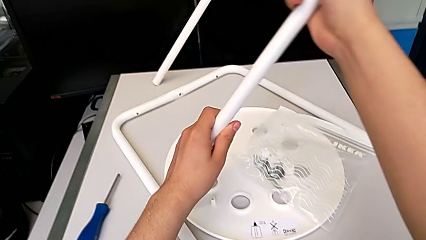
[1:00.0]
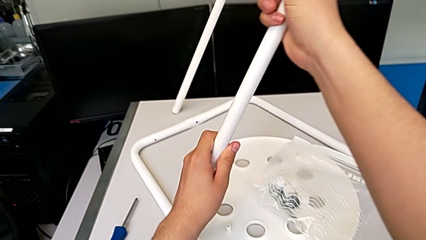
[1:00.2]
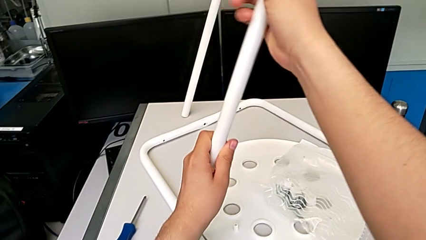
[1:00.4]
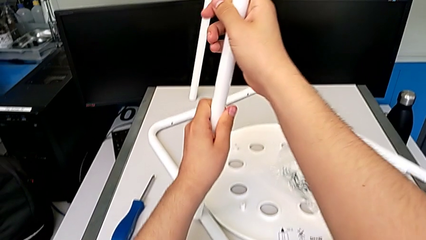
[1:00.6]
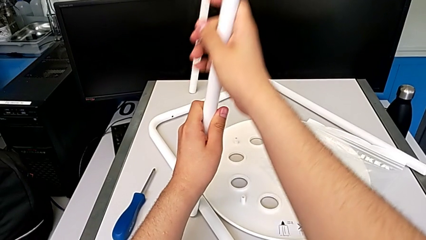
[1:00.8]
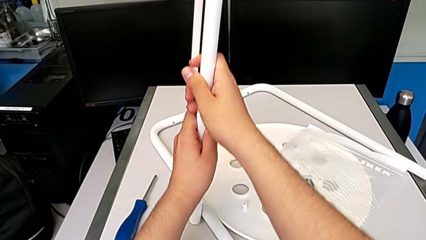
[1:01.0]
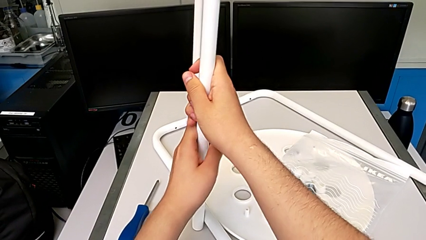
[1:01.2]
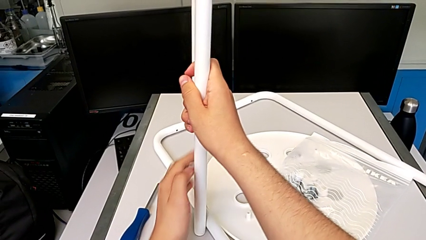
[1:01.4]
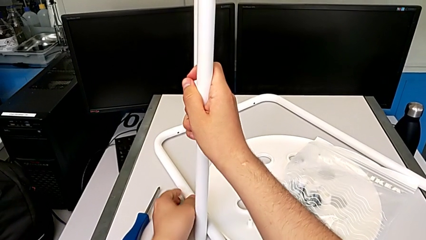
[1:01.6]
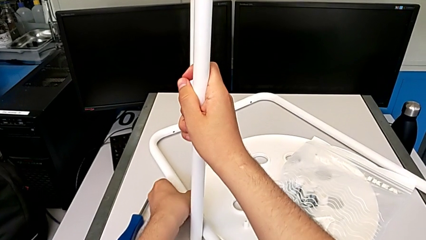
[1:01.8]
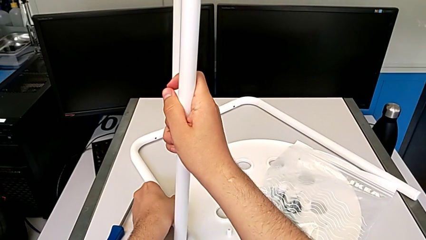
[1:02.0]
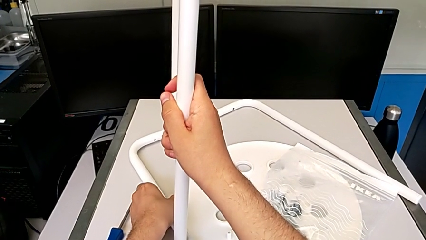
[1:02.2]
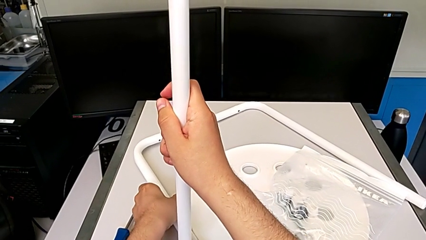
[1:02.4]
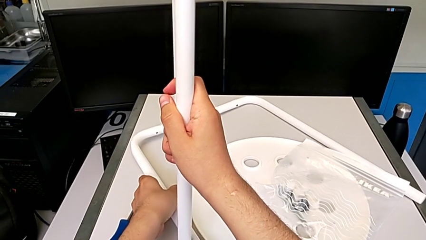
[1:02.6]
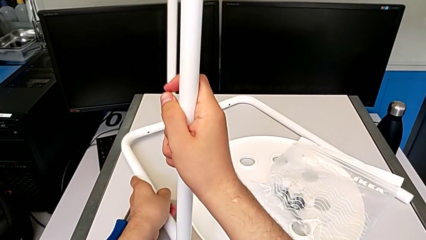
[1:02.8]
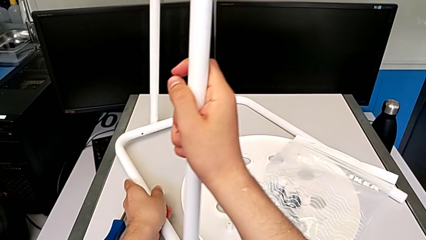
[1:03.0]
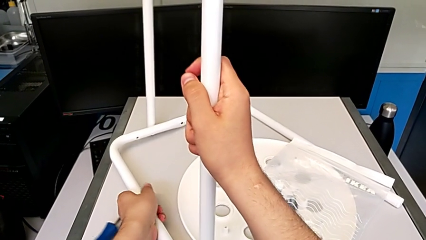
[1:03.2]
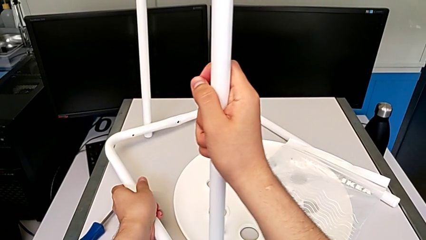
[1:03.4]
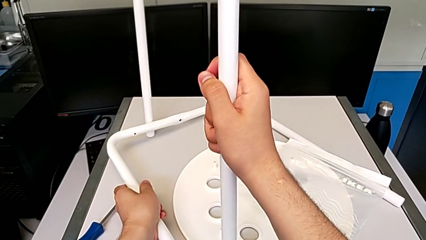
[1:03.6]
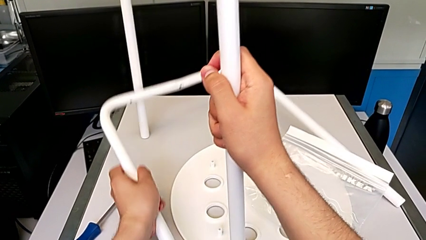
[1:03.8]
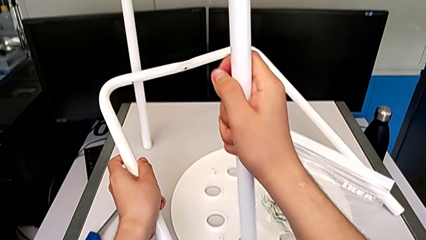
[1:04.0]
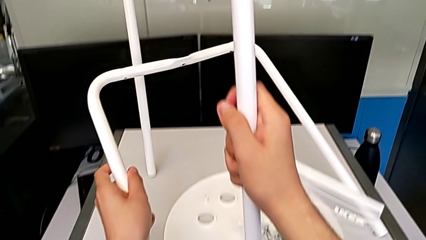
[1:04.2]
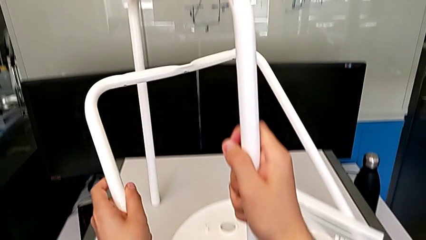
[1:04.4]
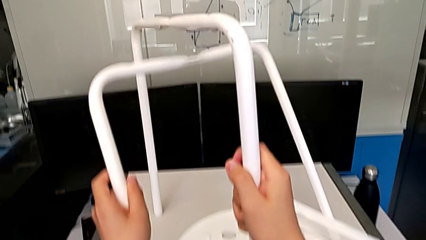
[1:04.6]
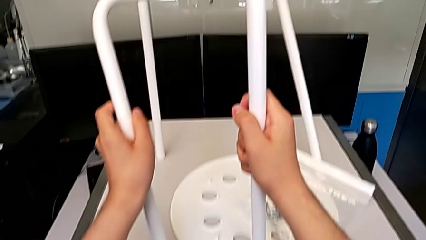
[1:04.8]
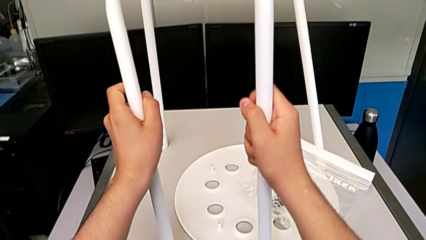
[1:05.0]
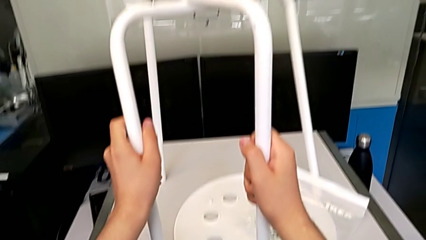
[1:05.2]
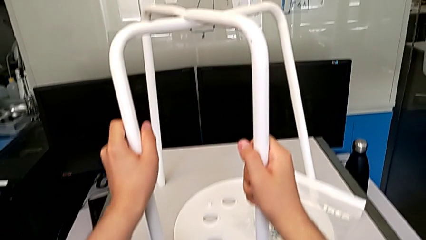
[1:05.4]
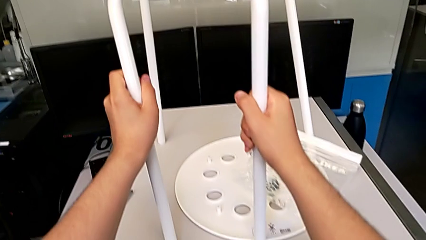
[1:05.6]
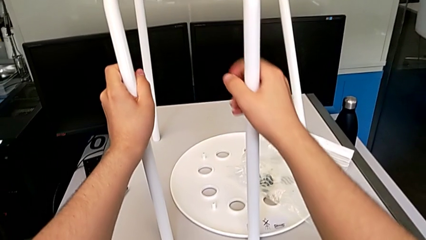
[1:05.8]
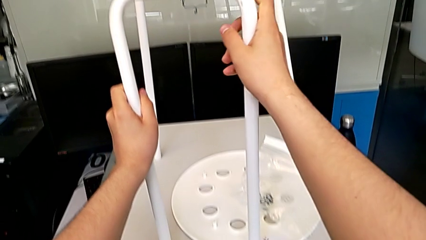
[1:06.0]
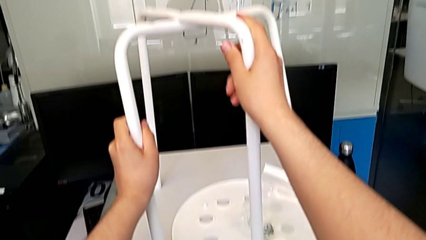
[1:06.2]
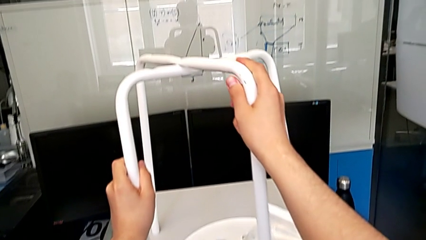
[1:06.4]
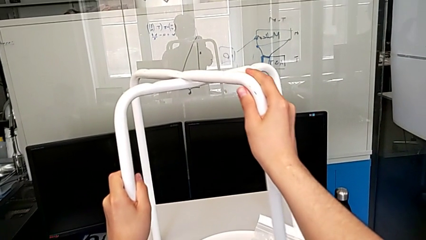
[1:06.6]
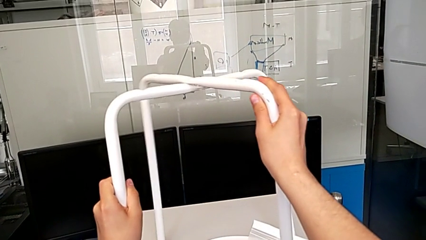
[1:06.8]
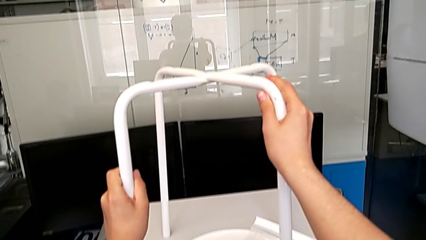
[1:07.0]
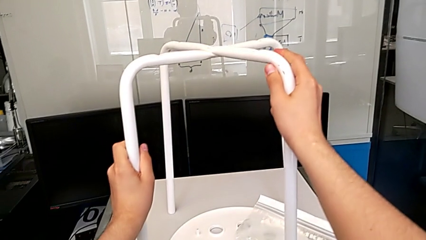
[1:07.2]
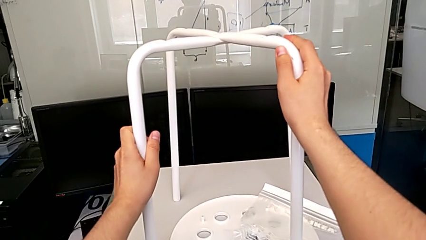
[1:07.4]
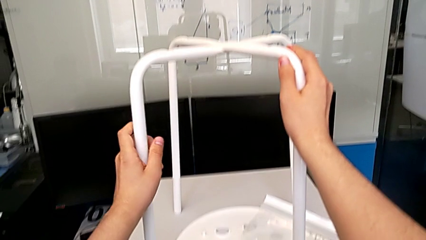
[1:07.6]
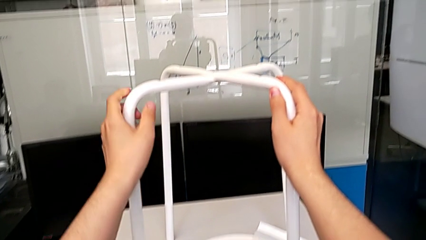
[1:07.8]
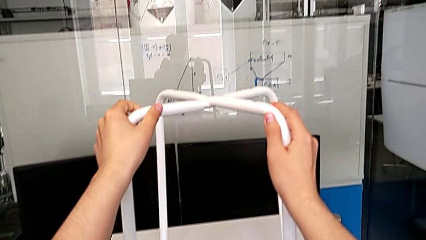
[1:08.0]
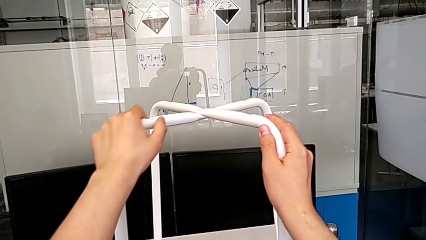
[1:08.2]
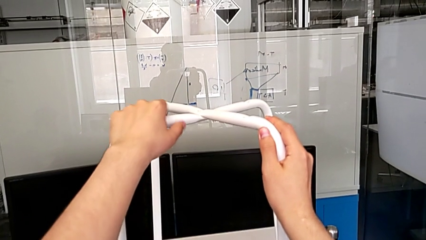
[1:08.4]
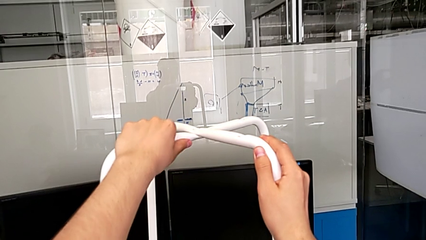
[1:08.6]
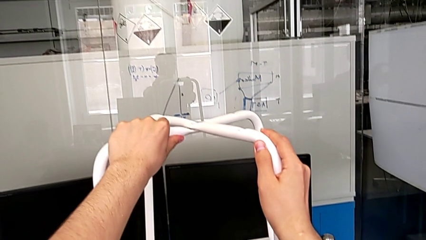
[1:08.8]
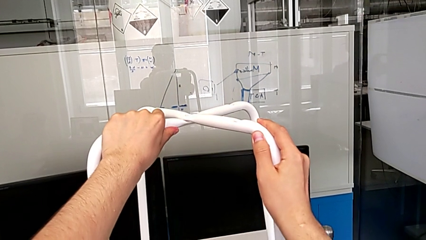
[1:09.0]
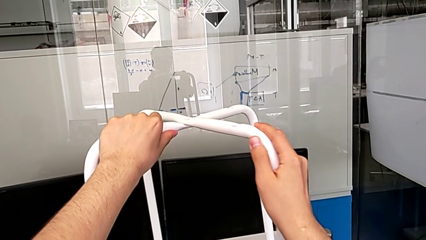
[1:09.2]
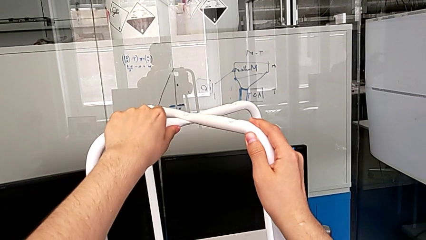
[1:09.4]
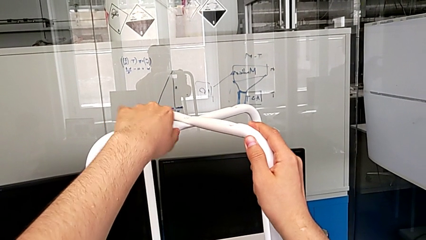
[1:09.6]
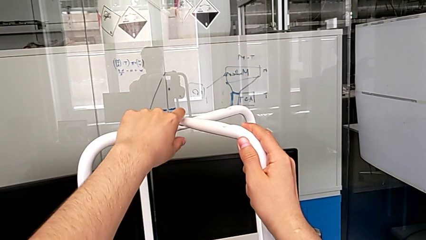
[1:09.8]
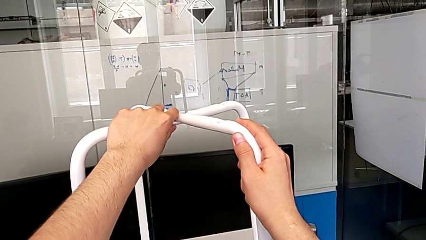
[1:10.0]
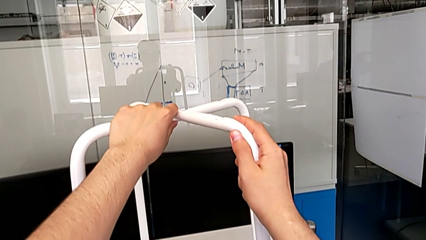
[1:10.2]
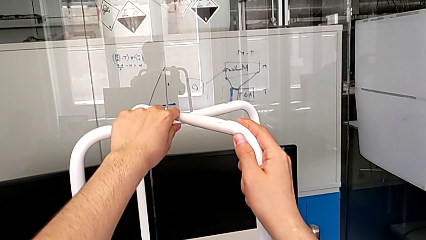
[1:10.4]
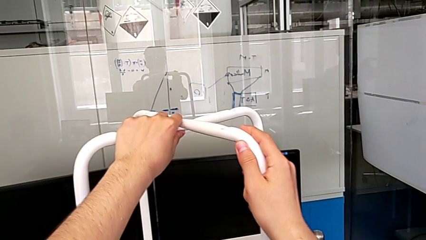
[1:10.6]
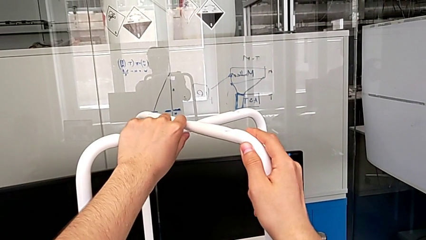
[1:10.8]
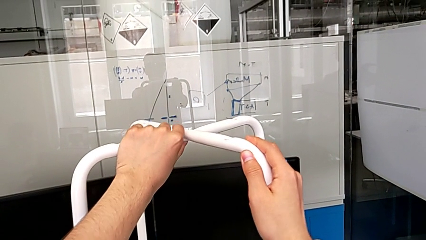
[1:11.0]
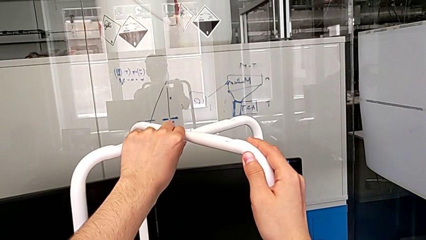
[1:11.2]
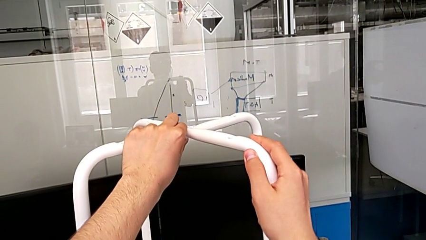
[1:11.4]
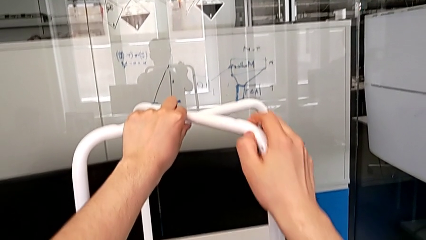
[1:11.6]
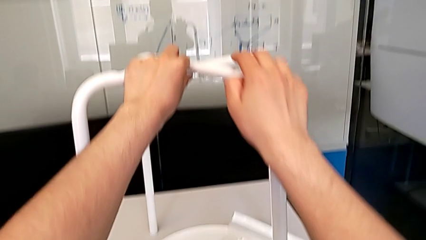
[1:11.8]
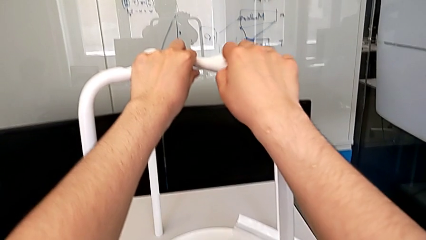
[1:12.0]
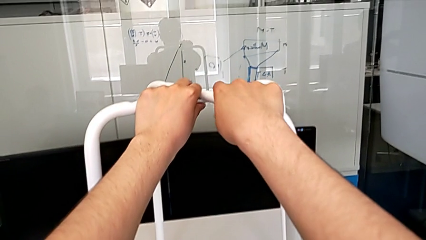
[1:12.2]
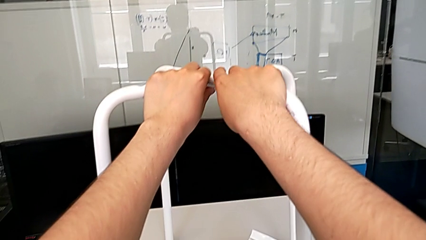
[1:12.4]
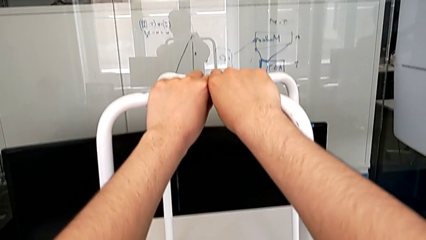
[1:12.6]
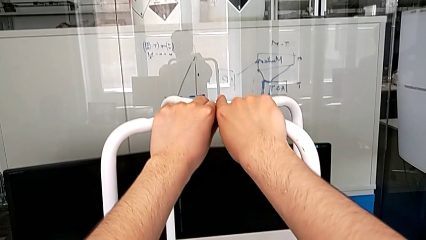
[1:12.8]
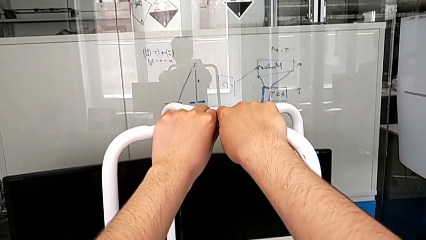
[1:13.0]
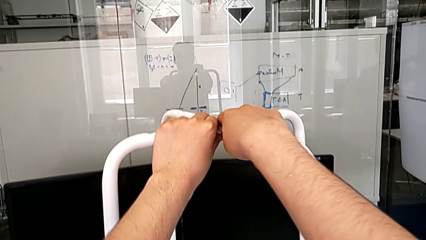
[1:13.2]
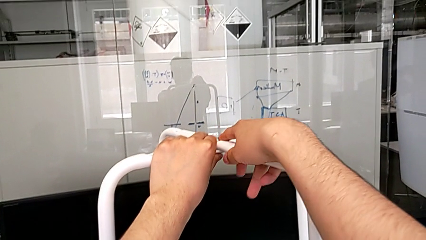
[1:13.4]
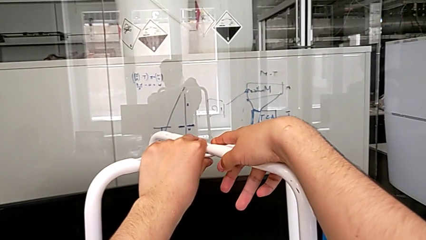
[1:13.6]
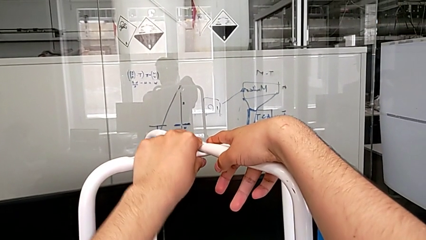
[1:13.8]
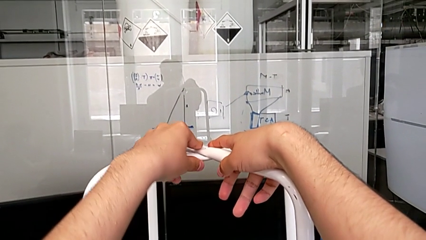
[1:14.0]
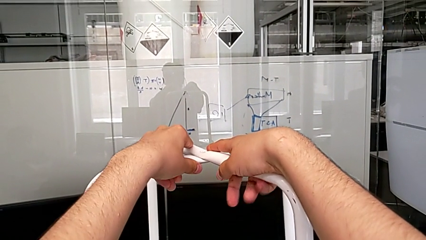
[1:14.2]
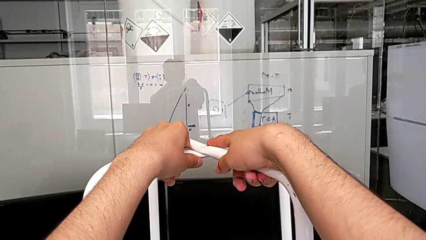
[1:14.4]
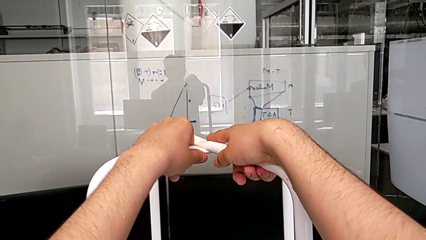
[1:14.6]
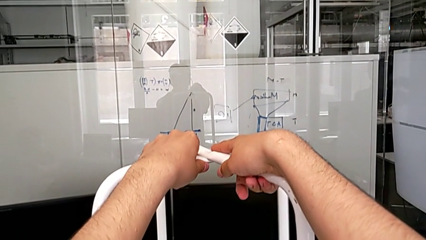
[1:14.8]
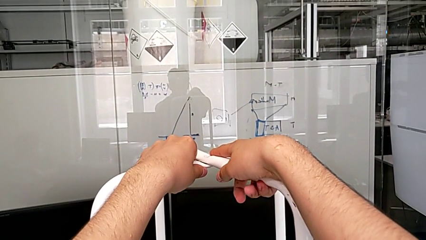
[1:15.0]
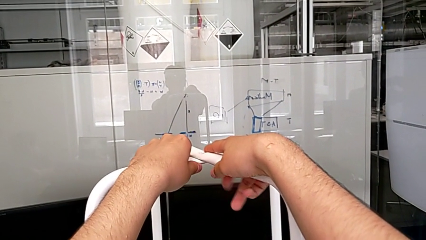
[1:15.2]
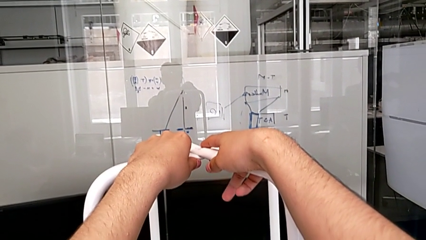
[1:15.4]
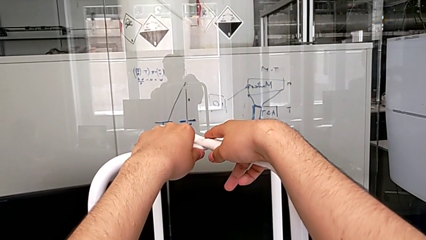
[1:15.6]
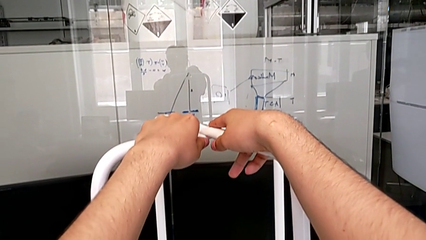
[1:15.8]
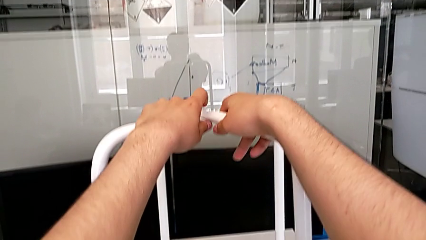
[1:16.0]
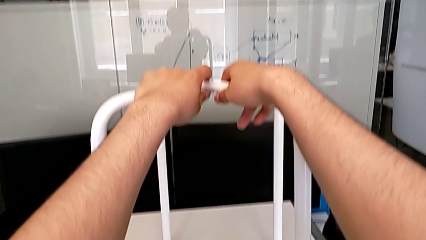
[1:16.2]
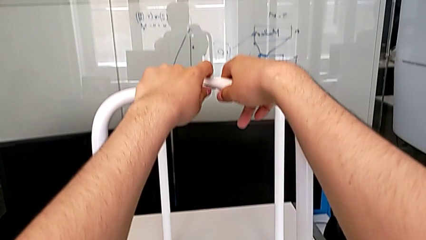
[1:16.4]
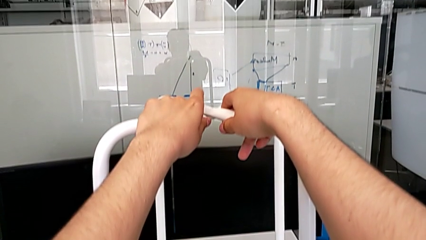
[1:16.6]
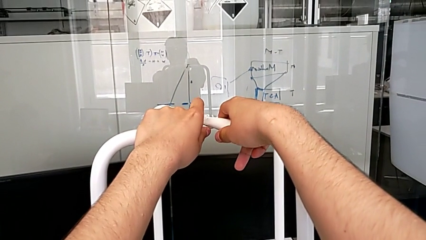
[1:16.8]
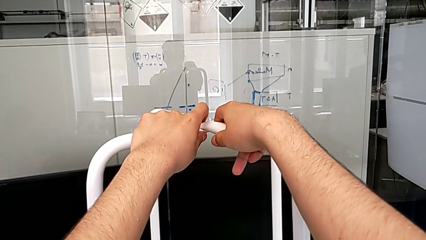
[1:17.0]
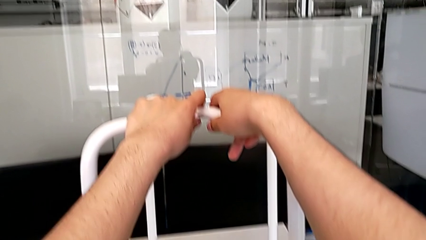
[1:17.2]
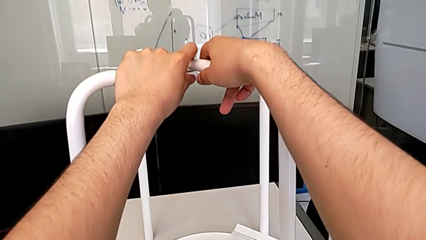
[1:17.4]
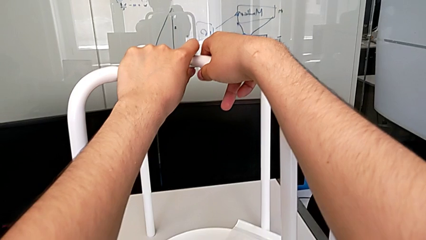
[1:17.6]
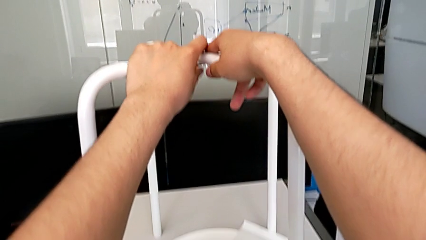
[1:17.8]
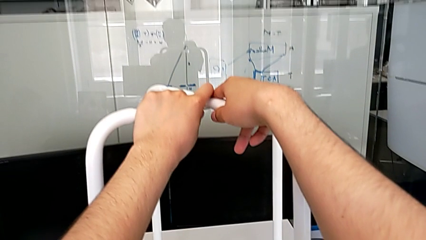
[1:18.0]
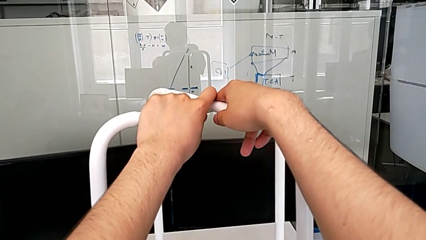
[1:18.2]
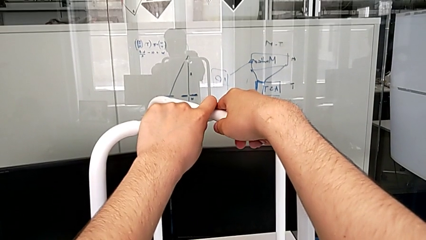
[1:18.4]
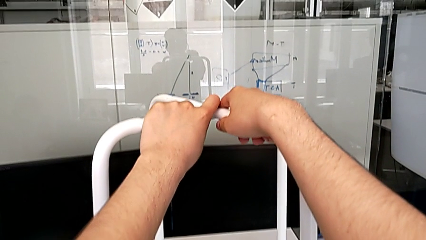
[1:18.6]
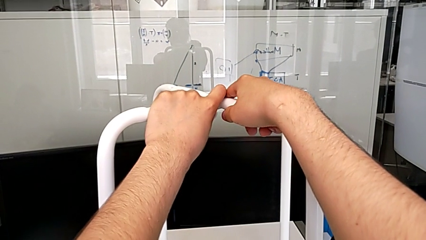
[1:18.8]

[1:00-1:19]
The camera wearer is aligning the two legs of the chair. They lift the first leg, lift the second leg and align the leg.
